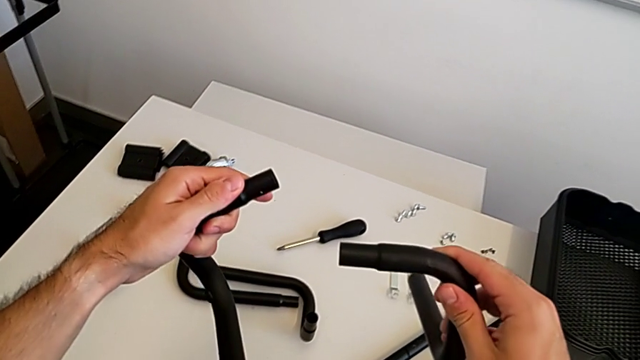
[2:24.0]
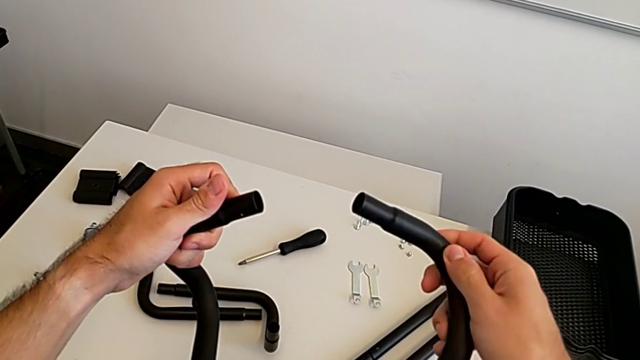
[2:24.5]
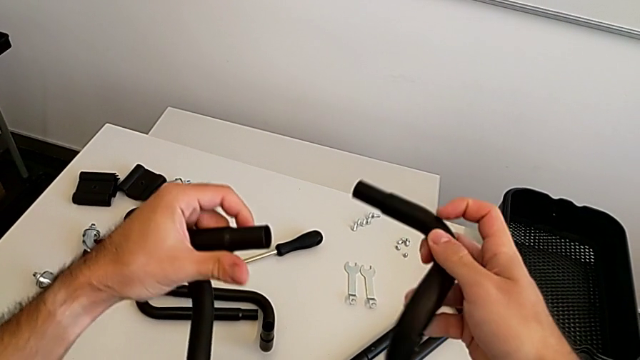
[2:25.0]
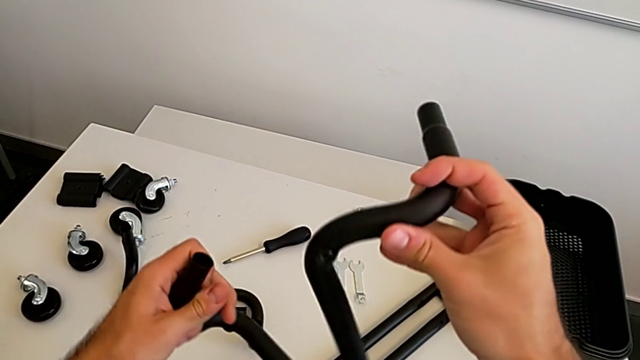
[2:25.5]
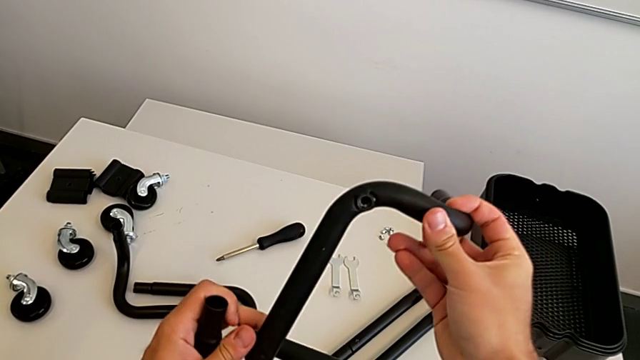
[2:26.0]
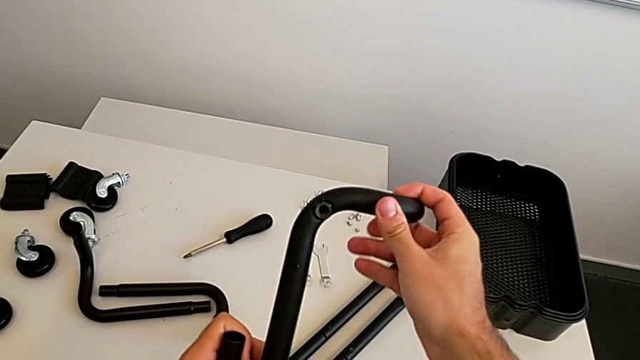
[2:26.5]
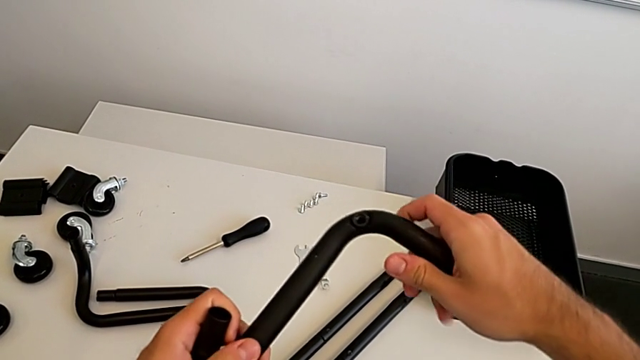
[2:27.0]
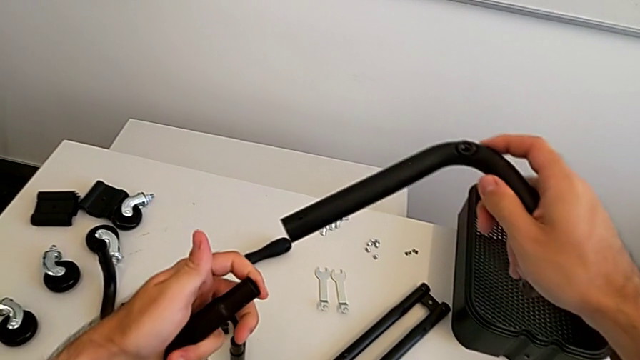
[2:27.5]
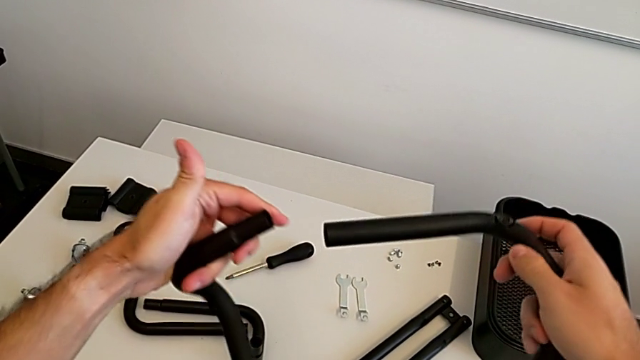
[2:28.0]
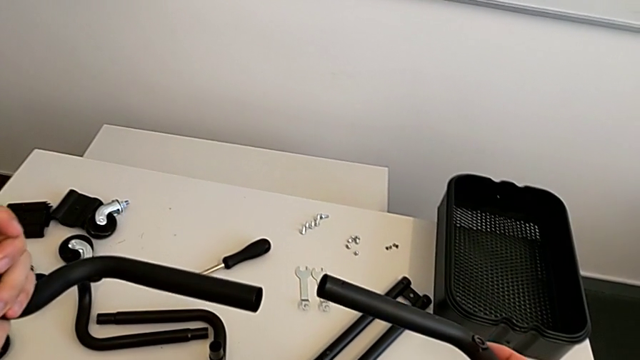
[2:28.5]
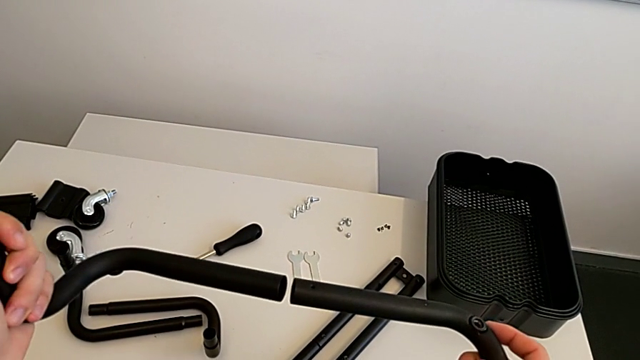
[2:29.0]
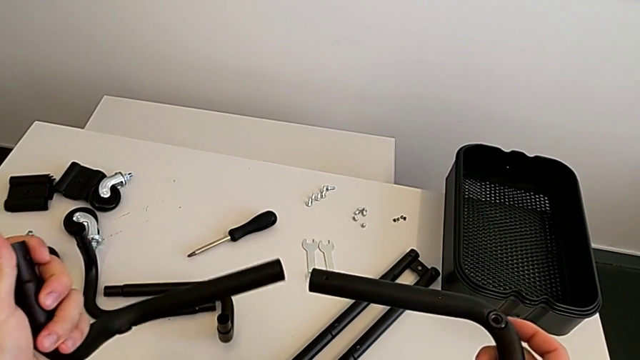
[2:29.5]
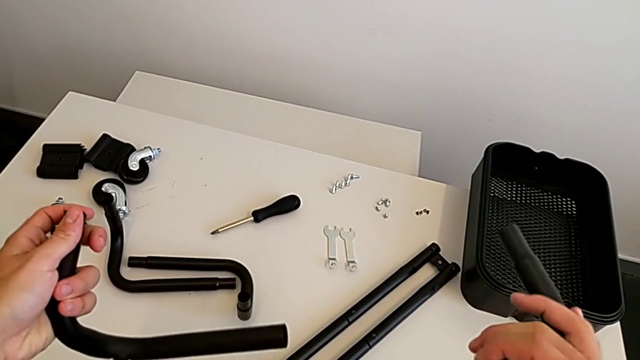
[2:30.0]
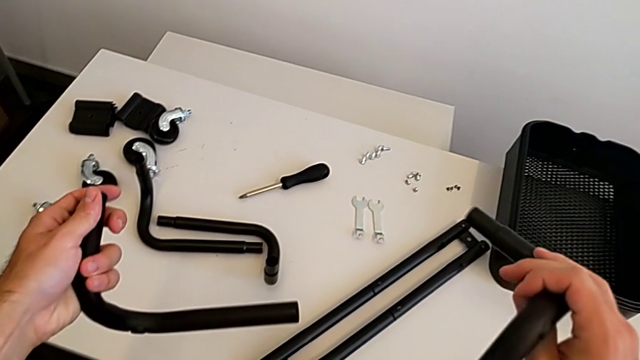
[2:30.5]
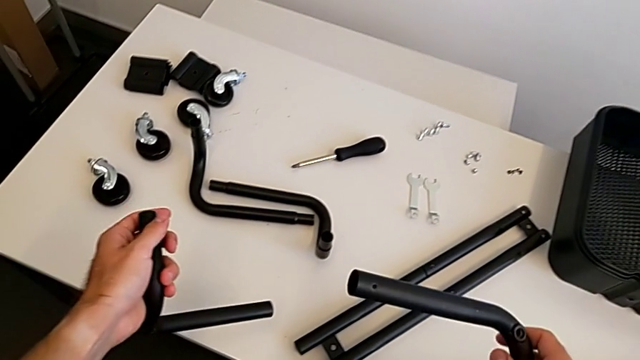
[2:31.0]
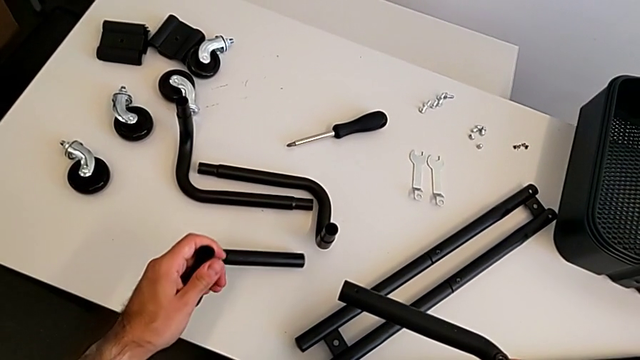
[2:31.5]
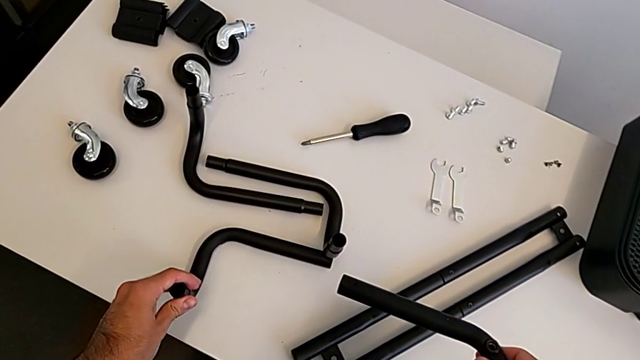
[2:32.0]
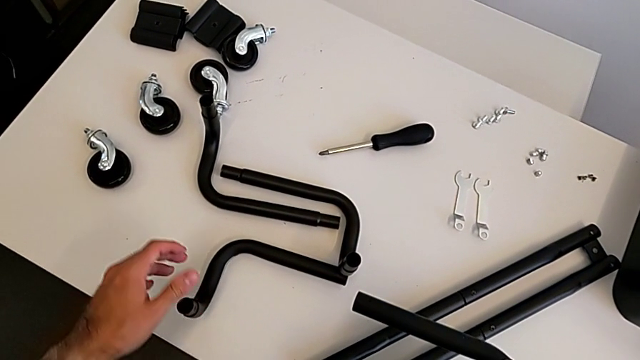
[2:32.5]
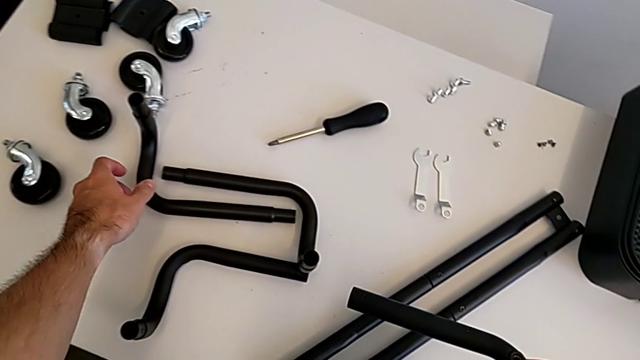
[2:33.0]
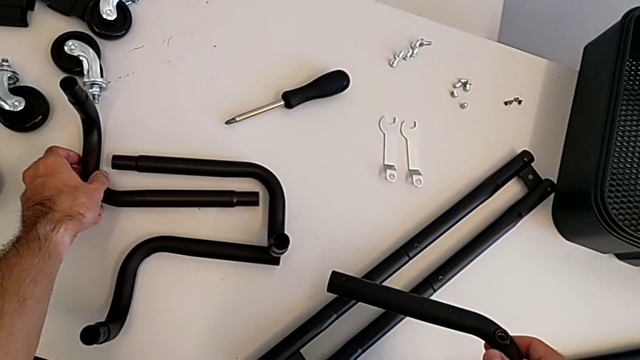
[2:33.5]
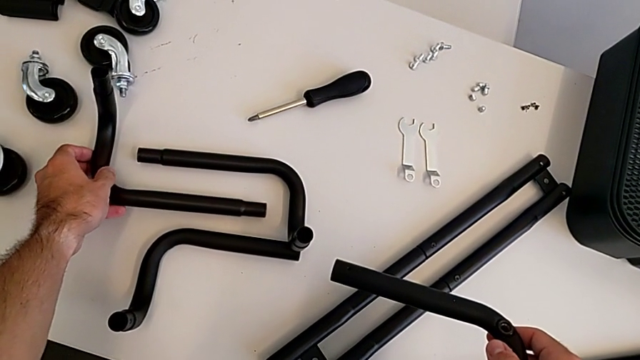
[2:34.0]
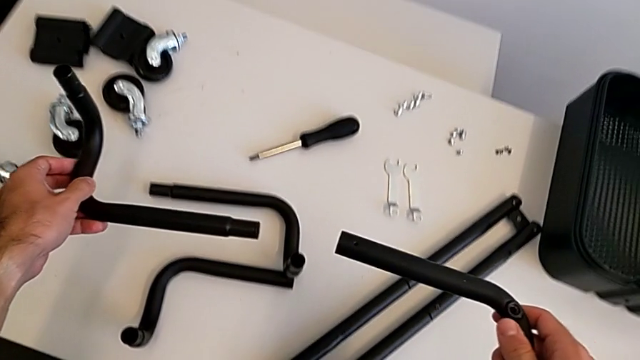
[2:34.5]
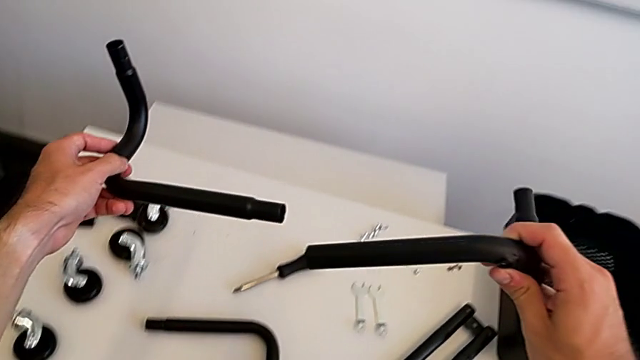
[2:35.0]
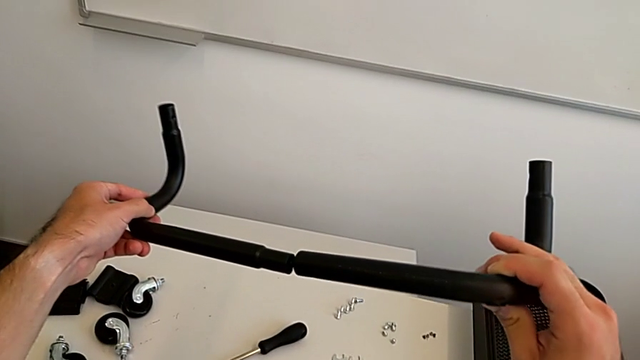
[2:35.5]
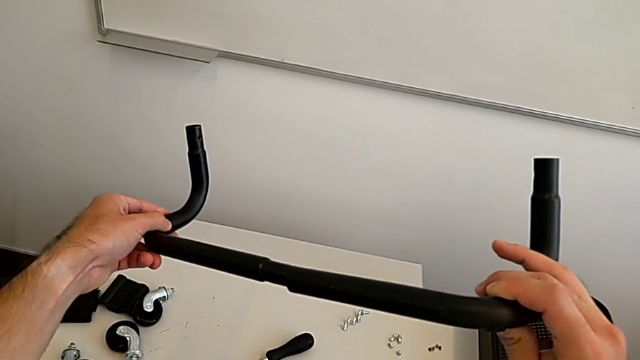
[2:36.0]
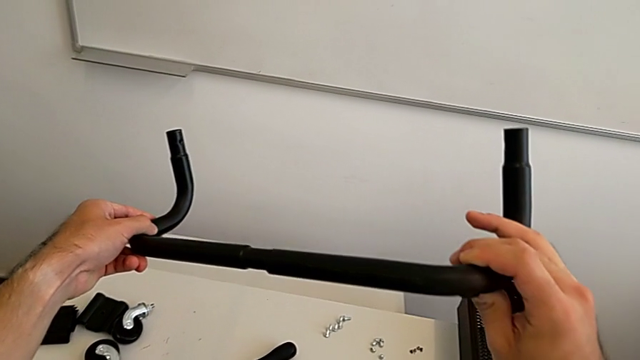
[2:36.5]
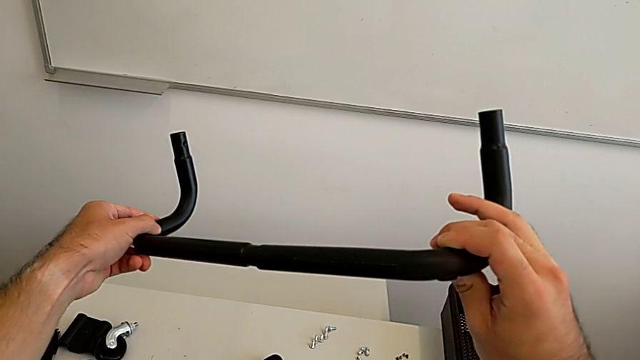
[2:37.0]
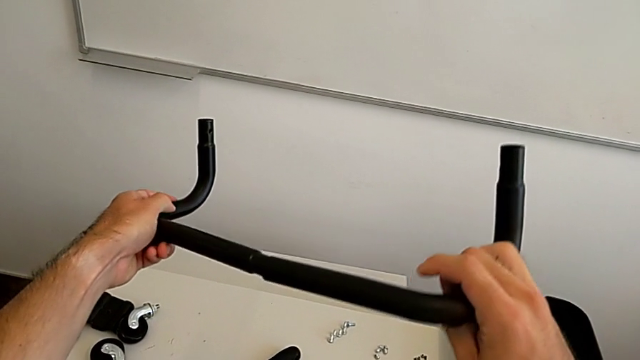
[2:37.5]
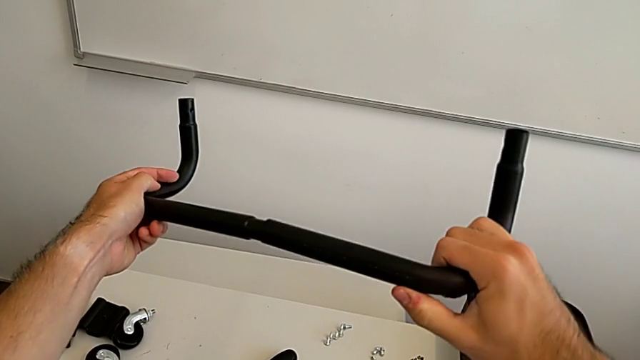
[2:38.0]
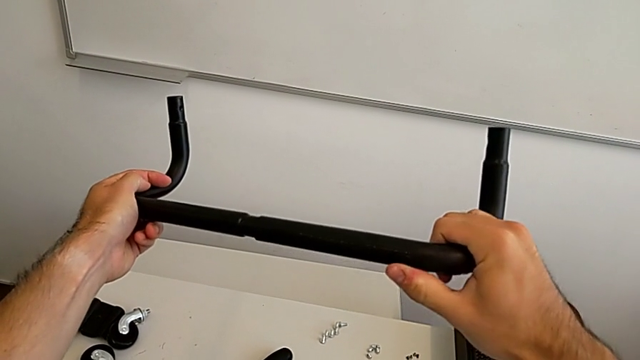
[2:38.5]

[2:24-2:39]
The camera wearer is assembling the two base frames. They keep wrongly assembling the base half frame, grabbing one wrong leg, place the second frame, grab the third frame, align it and stack the second frame.

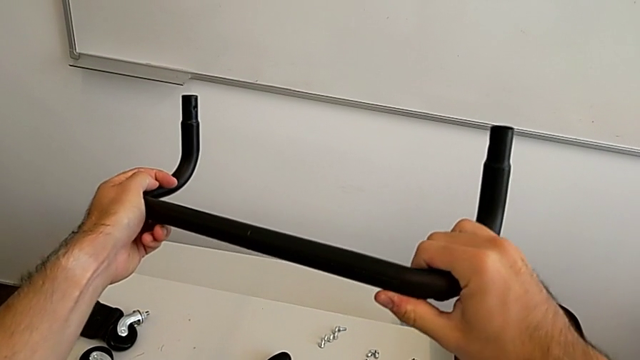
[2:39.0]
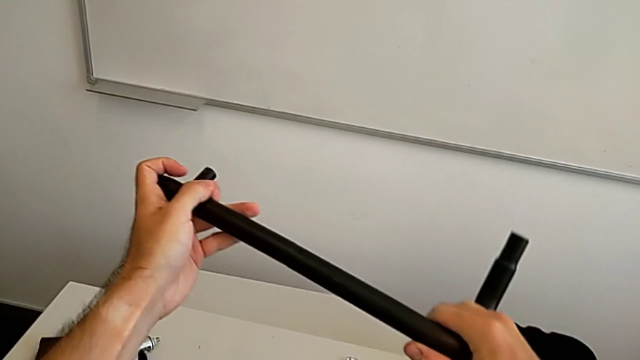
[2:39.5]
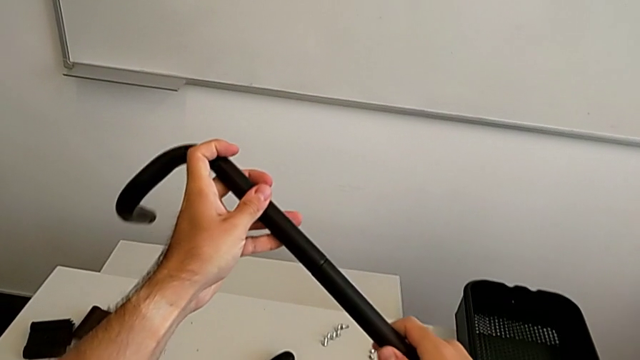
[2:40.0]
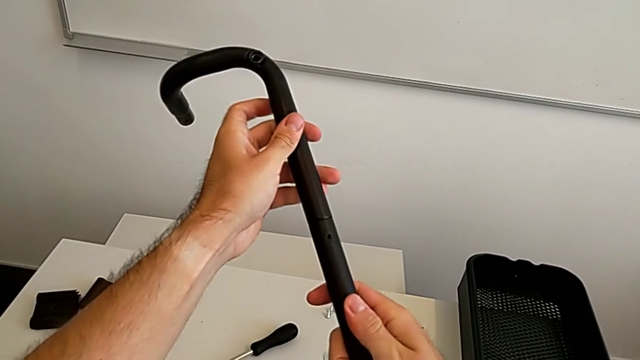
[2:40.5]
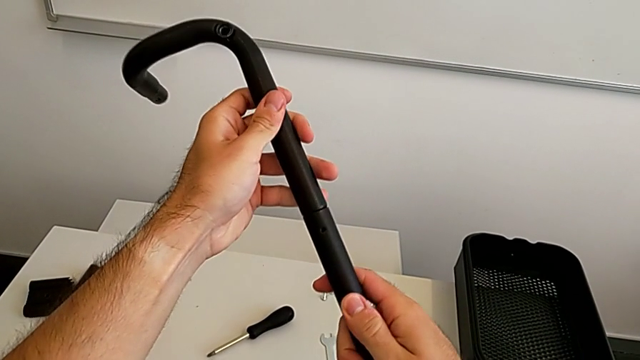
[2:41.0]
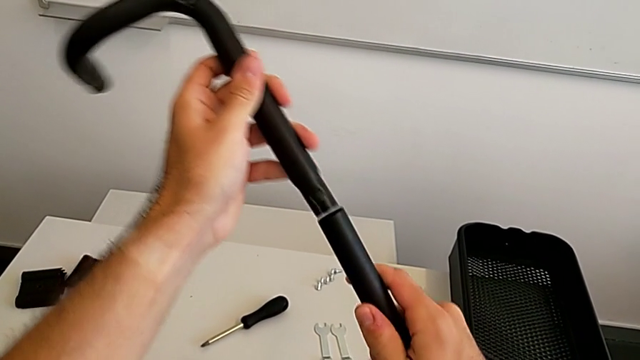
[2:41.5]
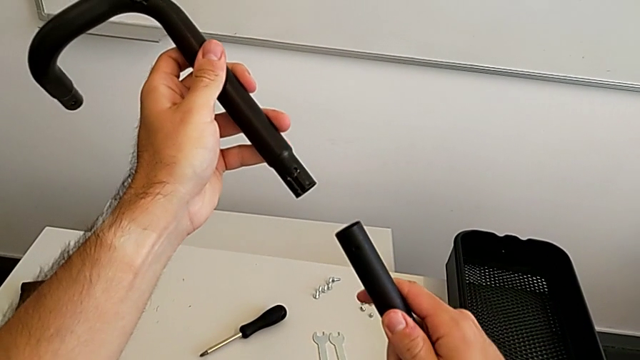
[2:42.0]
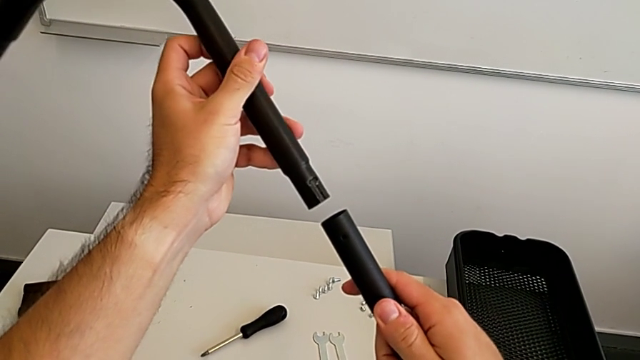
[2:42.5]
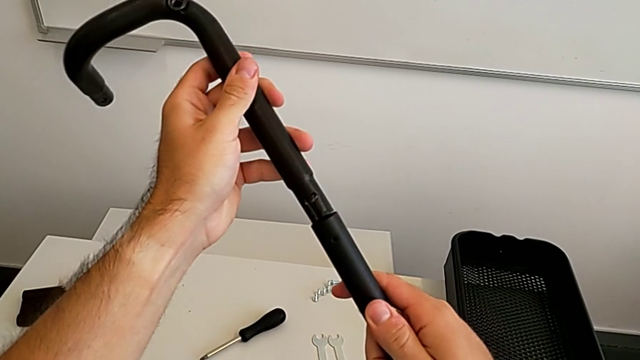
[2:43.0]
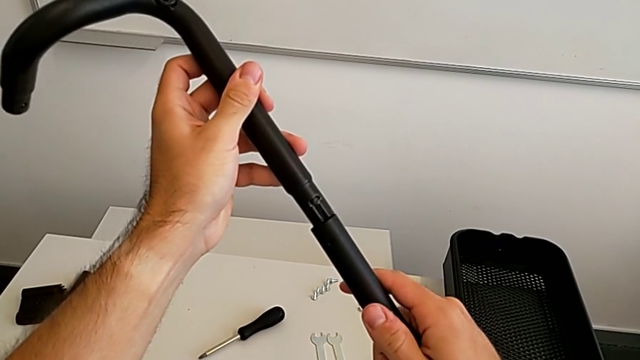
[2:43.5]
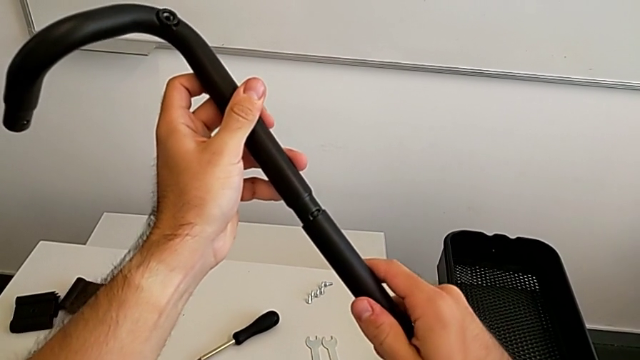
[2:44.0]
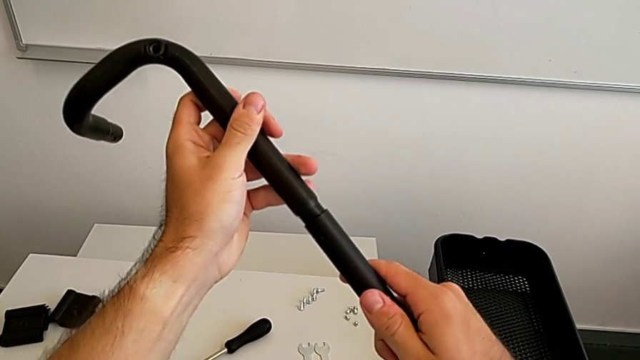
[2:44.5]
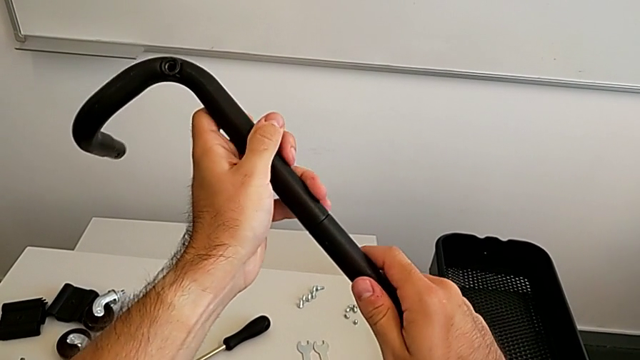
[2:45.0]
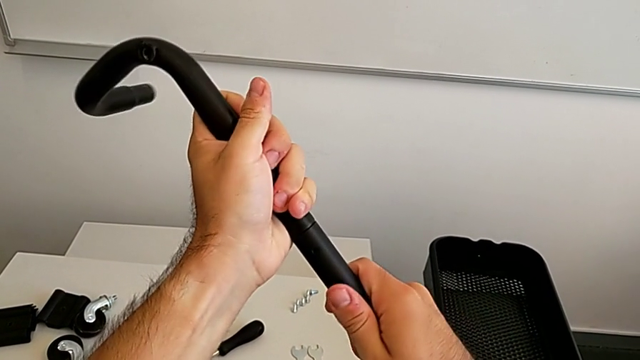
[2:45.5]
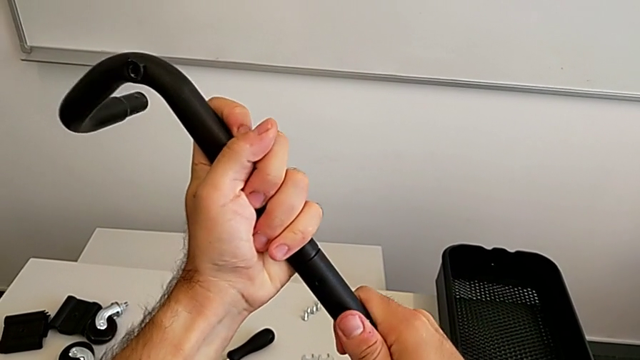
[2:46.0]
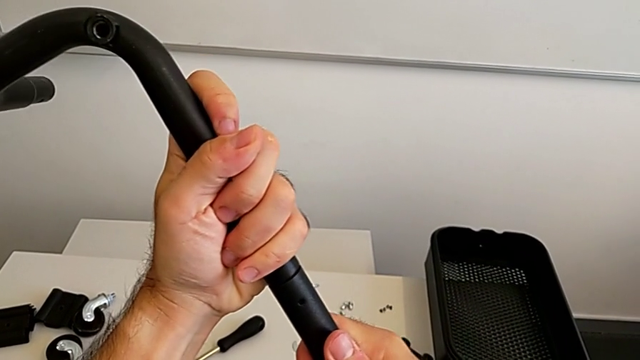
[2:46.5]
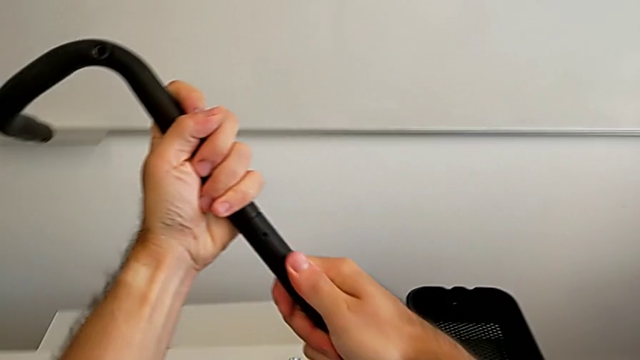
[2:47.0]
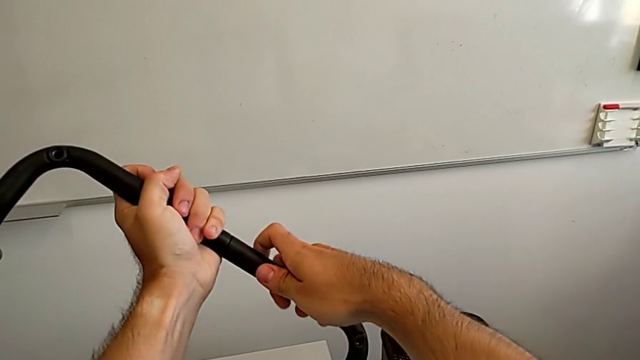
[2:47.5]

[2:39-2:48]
The camera wearer is assembling the two base frames. They disassemble the leg and begin to stack the frame.
